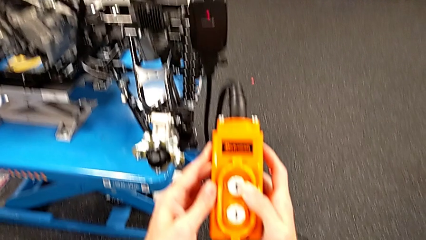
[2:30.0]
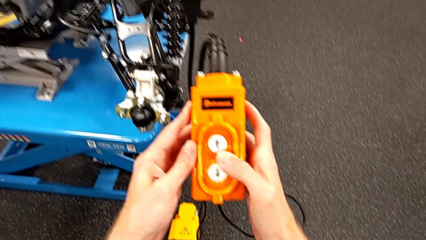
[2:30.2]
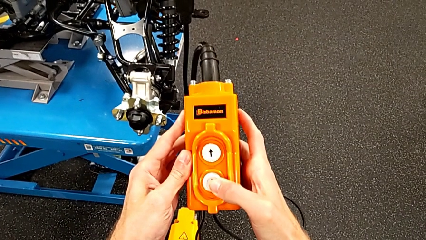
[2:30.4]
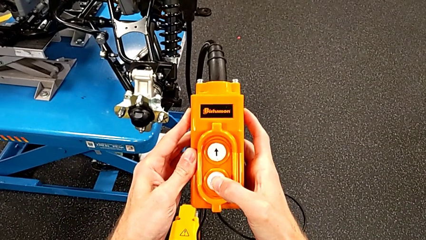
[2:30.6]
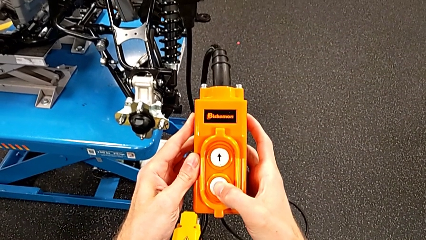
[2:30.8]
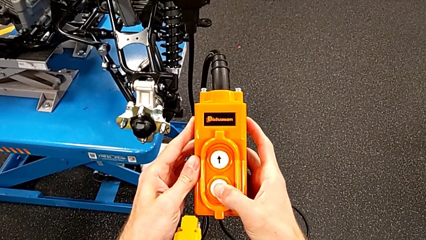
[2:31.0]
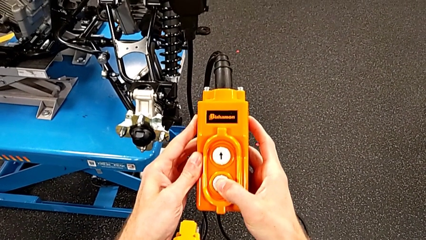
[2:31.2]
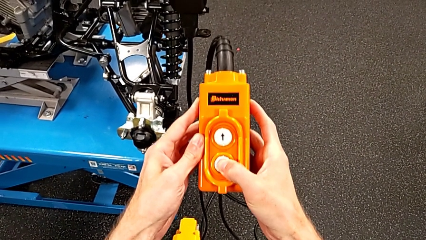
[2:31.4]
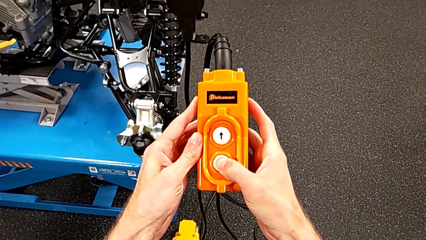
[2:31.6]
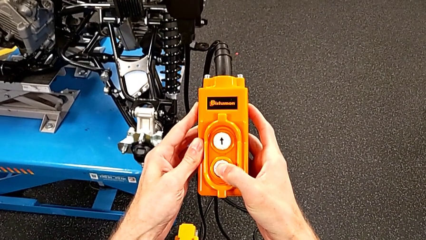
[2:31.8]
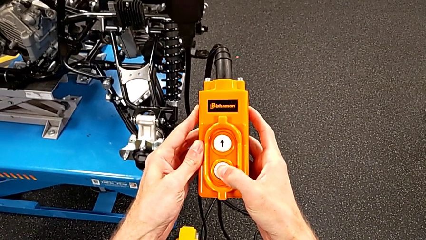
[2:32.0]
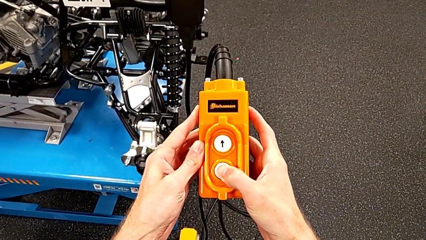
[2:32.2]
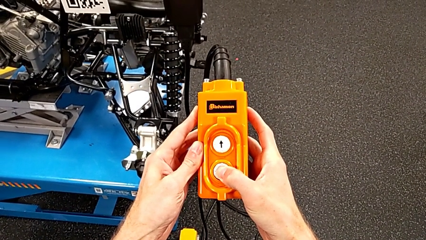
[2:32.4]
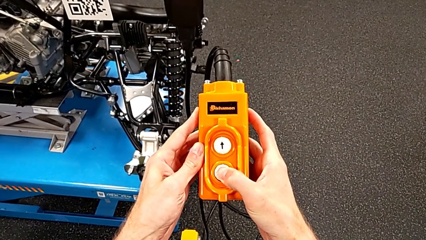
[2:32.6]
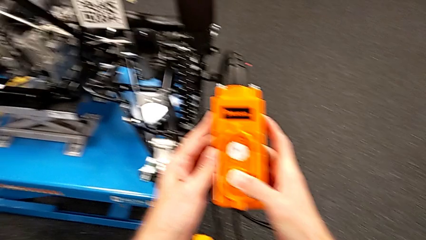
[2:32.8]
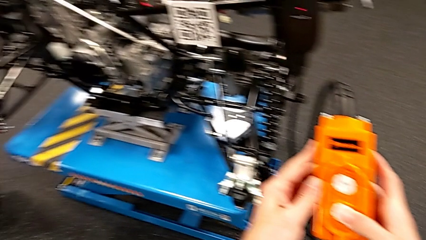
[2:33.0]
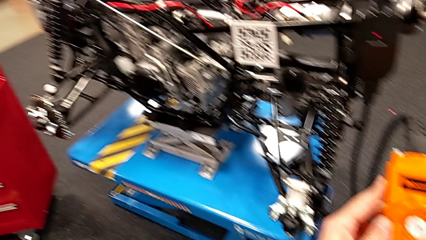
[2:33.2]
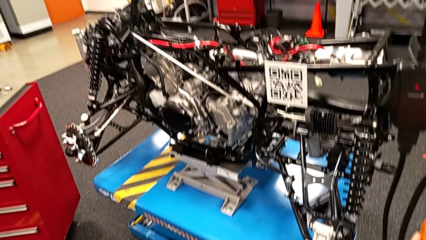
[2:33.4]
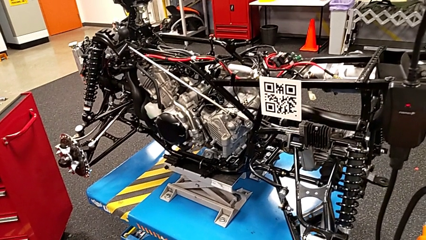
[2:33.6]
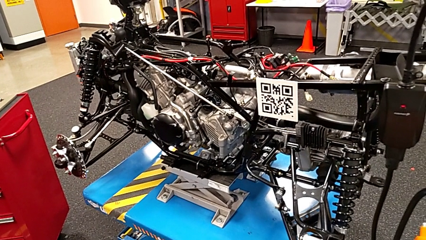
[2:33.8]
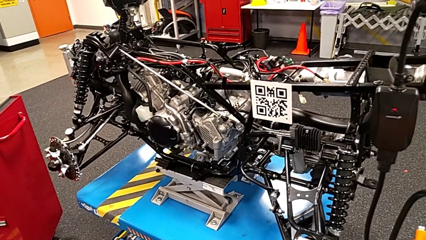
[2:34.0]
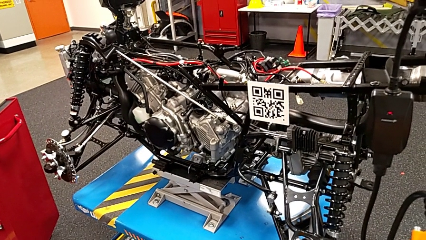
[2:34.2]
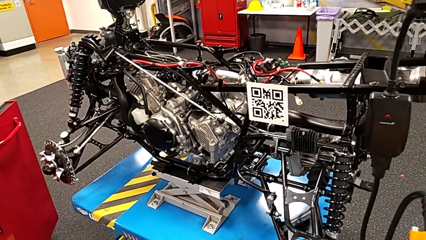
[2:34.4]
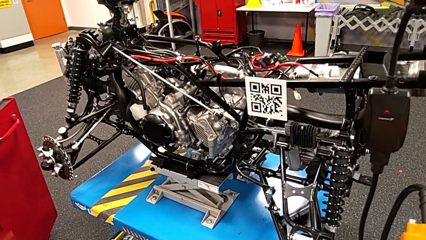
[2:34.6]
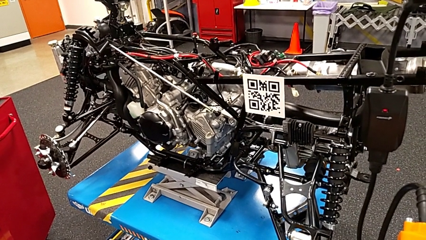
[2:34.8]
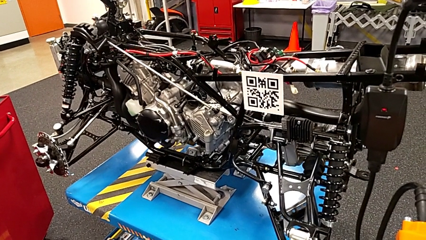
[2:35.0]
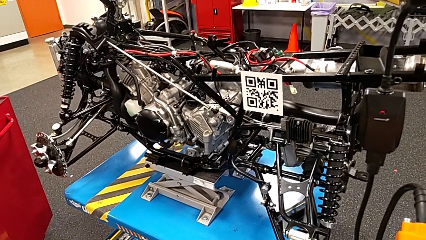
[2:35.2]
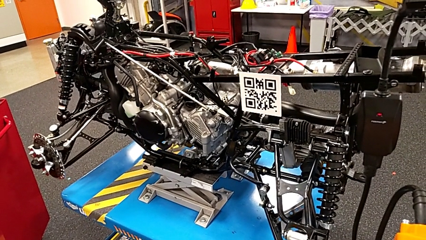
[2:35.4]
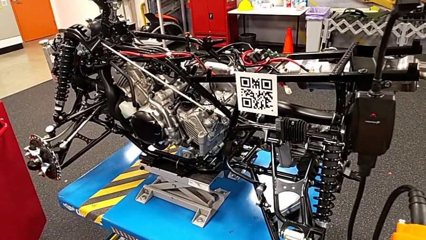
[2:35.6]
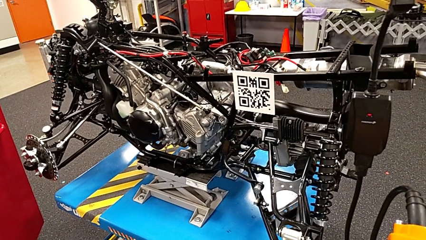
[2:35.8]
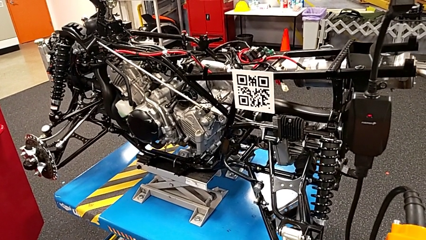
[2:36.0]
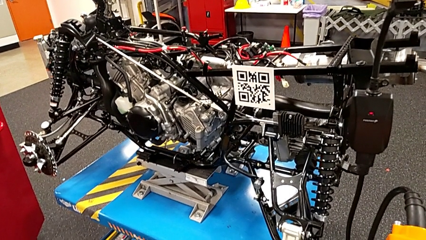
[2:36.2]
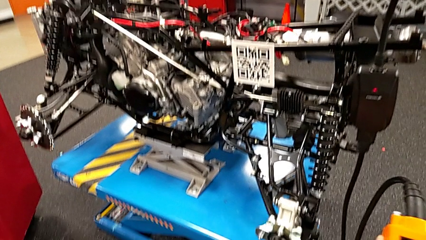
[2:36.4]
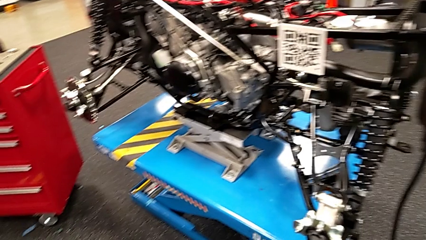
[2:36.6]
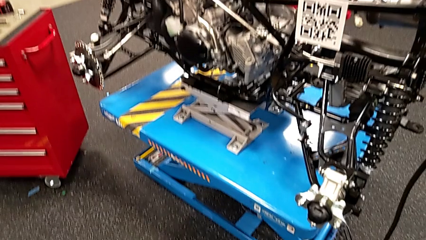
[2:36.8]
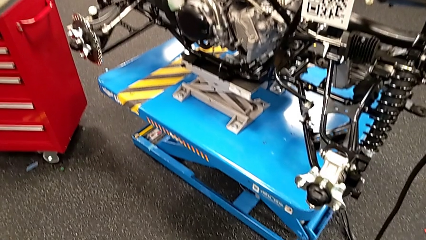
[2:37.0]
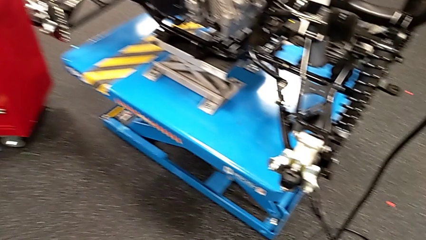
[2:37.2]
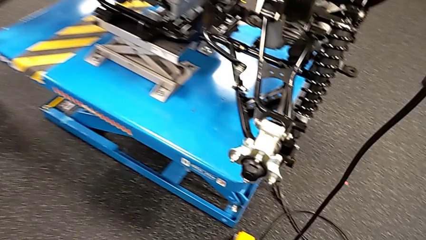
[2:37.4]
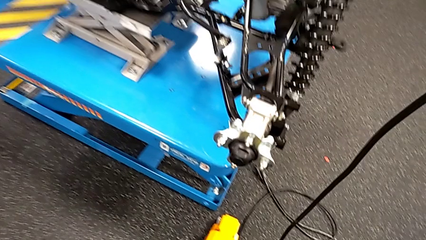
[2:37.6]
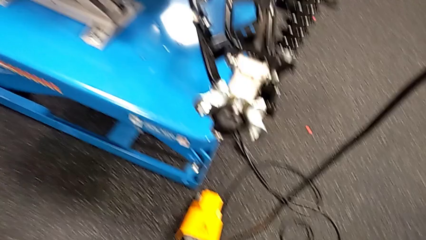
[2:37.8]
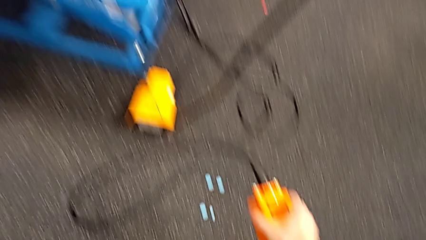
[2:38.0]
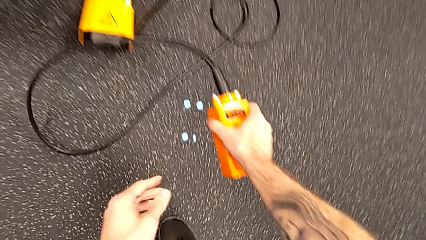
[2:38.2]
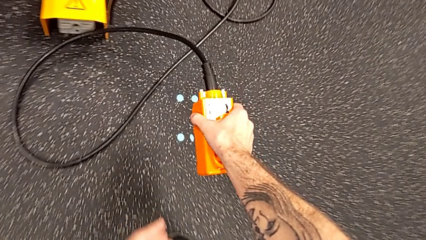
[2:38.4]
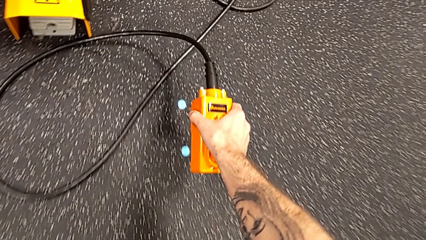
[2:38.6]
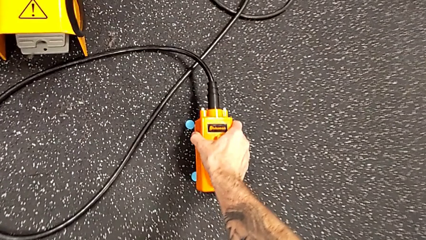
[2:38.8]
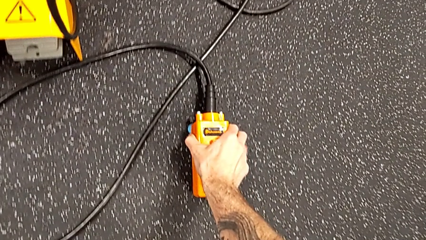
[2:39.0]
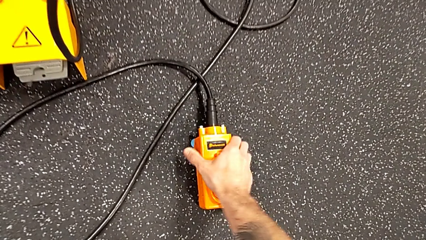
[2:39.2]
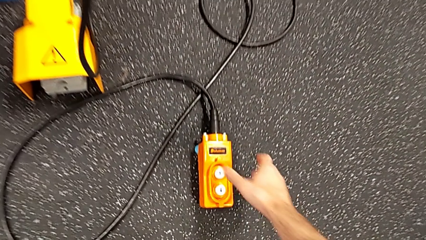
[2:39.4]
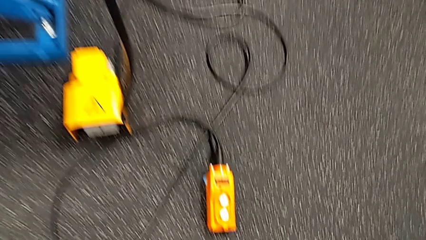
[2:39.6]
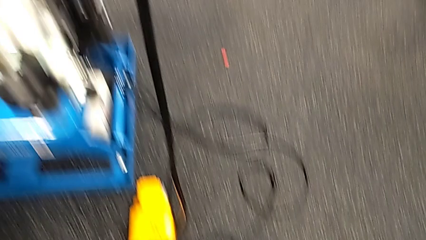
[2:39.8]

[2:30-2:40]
The camera wearer is using the remote to lift the table with the motorcycle. They press the button down, press the button up and place the remote.

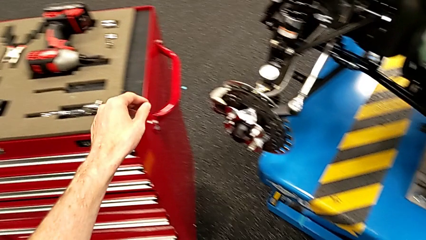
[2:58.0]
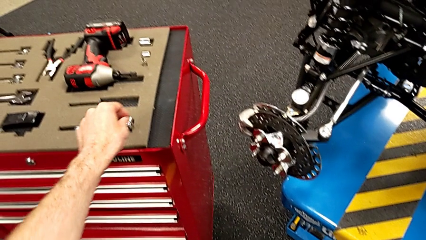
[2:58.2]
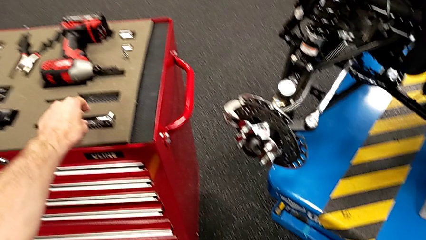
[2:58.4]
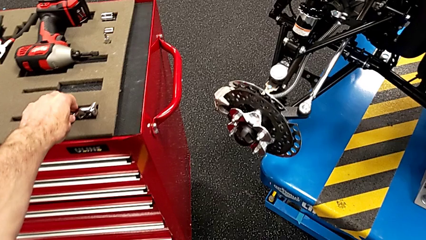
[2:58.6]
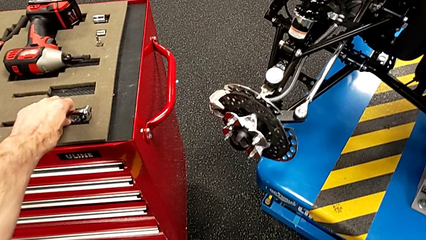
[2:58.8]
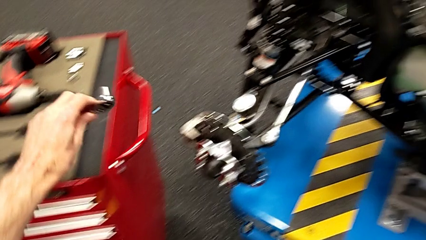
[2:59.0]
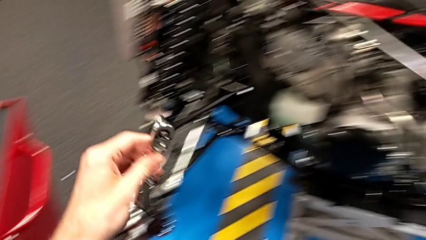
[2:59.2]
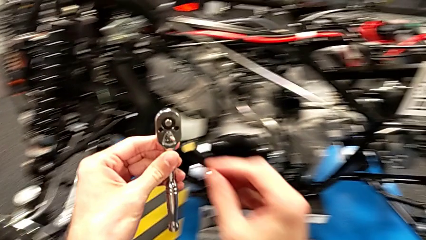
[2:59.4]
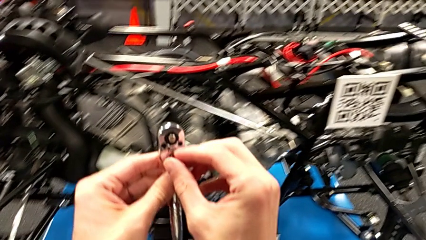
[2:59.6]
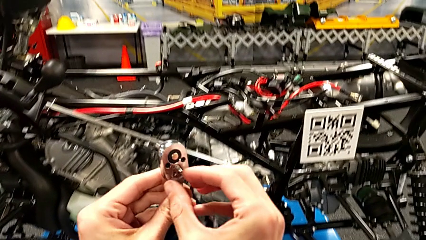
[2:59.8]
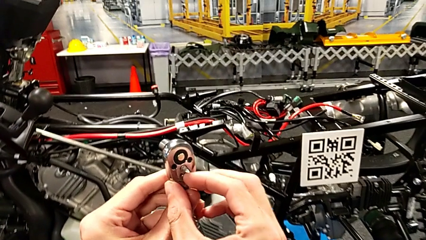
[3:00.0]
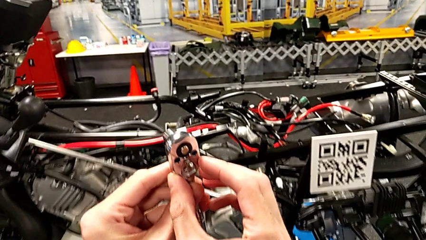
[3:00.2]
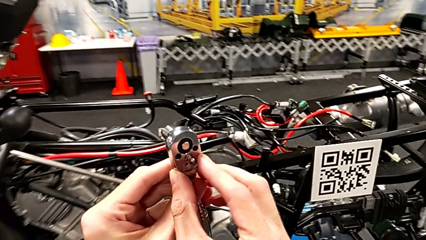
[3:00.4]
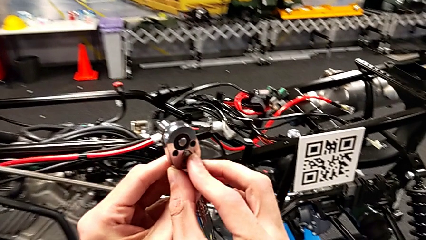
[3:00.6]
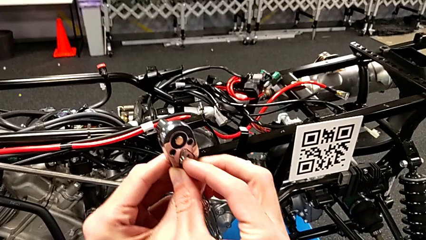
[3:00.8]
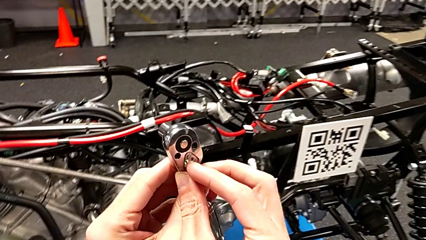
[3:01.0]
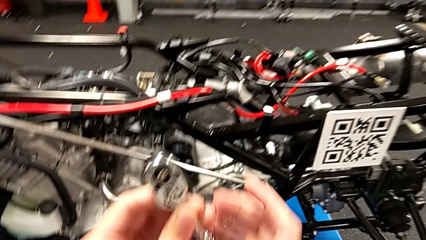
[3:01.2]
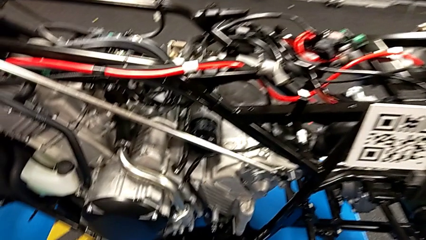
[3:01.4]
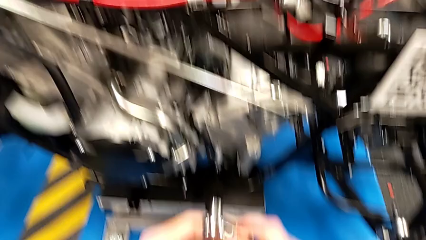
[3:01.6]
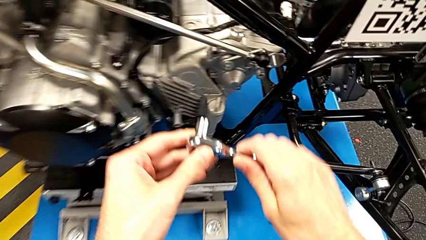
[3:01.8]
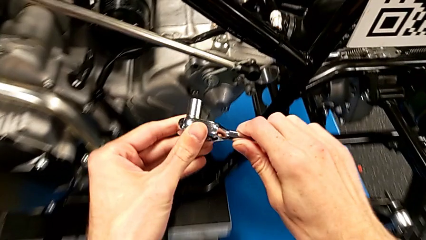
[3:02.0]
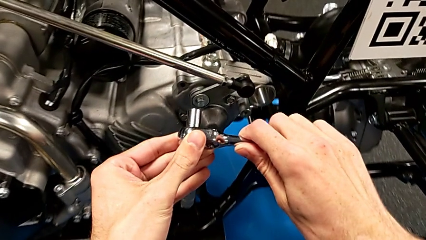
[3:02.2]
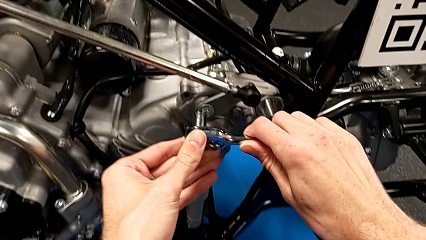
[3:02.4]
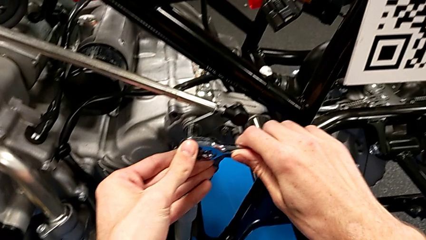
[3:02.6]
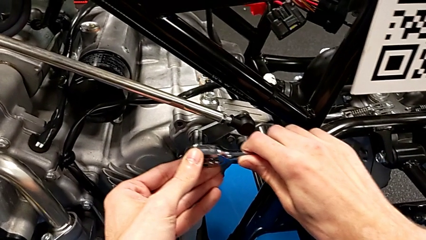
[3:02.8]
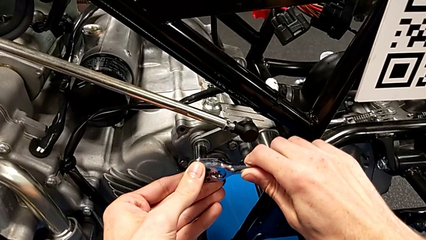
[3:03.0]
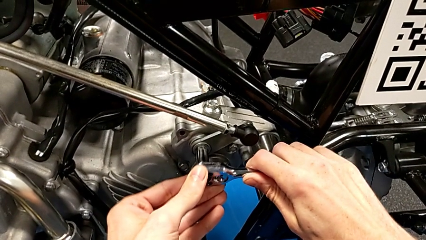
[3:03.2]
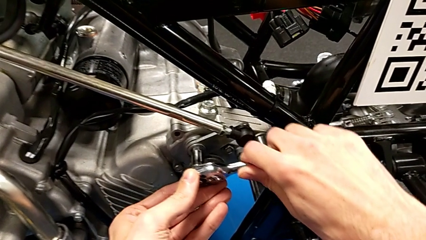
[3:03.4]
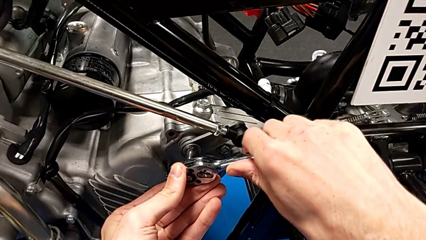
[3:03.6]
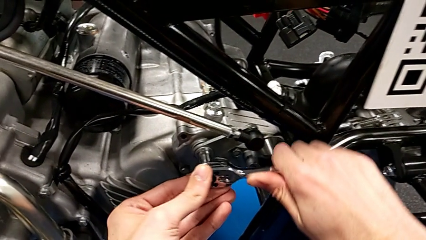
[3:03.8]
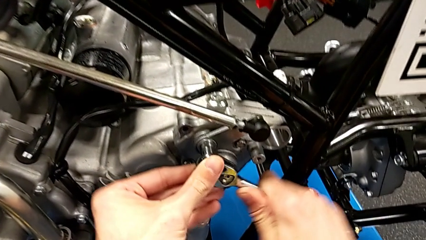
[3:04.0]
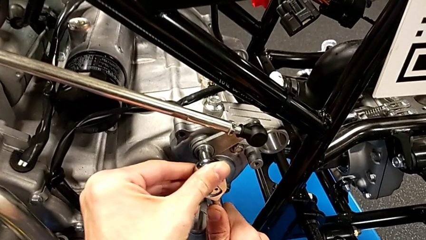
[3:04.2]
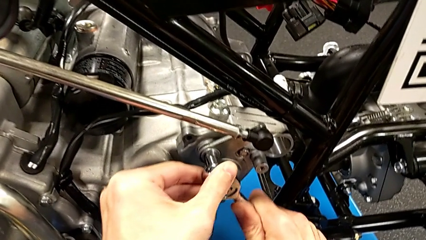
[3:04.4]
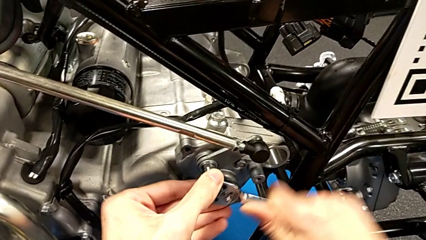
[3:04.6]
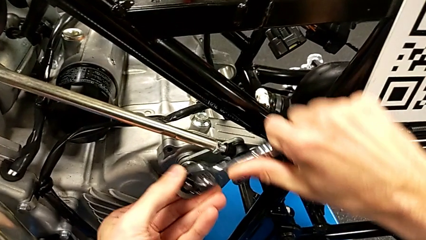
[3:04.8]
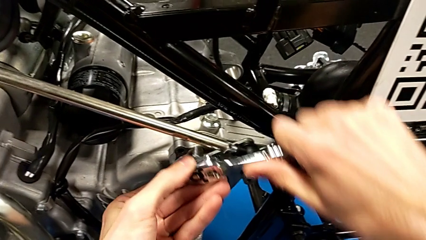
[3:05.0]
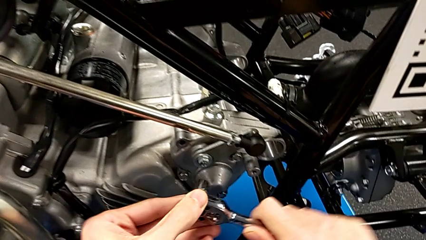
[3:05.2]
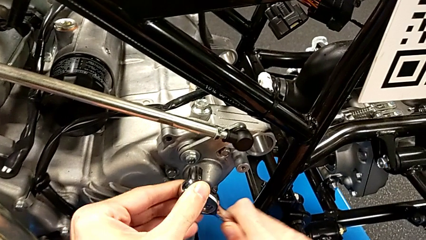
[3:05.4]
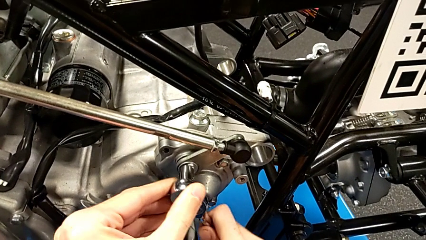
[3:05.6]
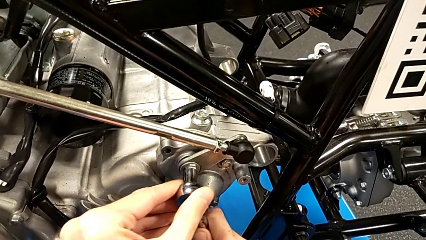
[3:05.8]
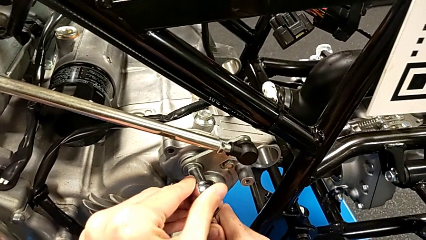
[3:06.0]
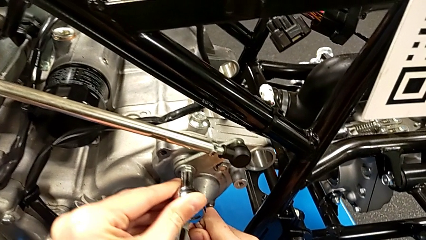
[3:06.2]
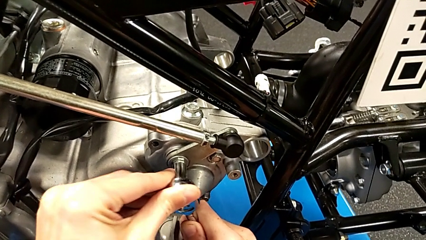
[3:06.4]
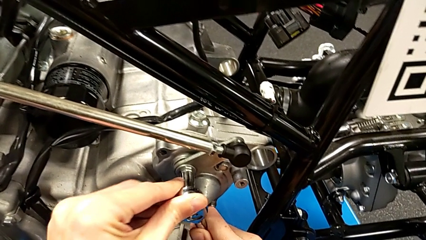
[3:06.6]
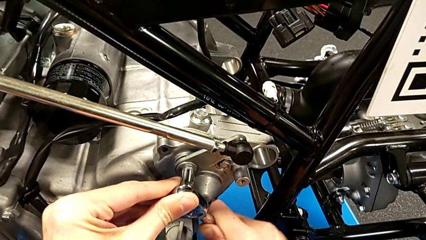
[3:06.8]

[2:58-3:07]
The camera wearer is disassembling the arm. They grab the ratchet, slide the ratchet adjuster, insert the ratchet and begin to unscrew the bolt.
